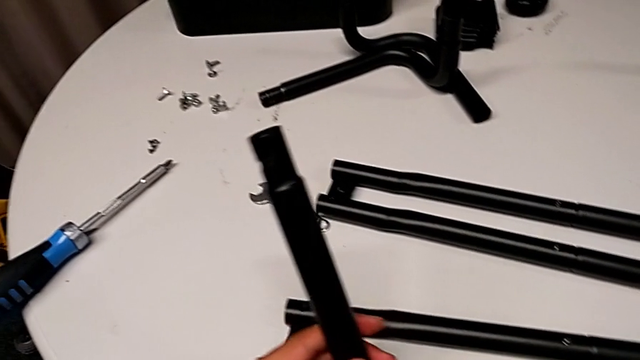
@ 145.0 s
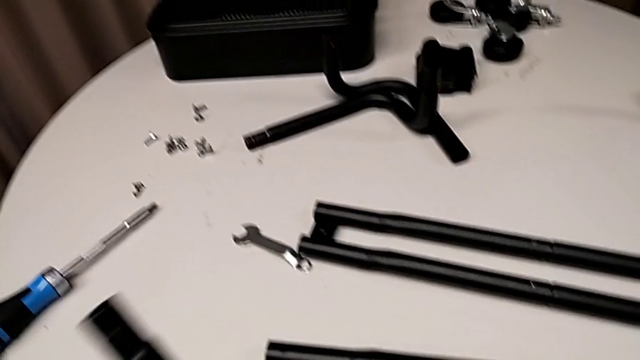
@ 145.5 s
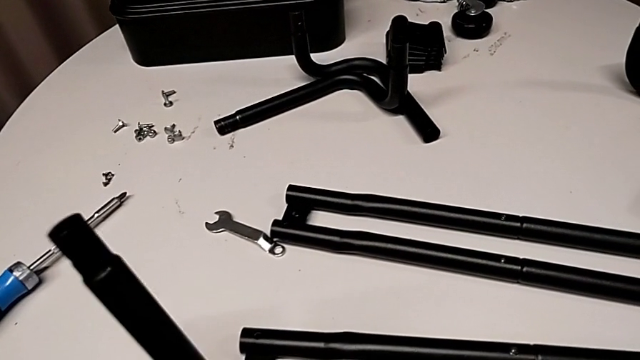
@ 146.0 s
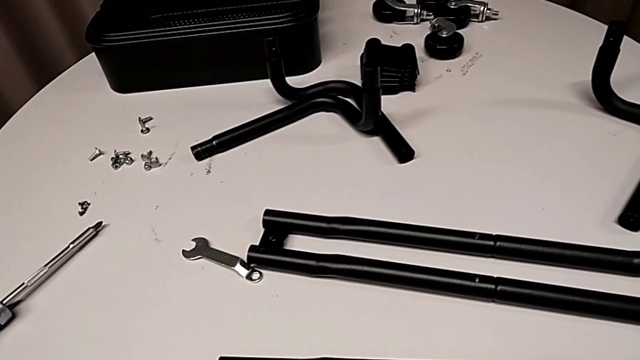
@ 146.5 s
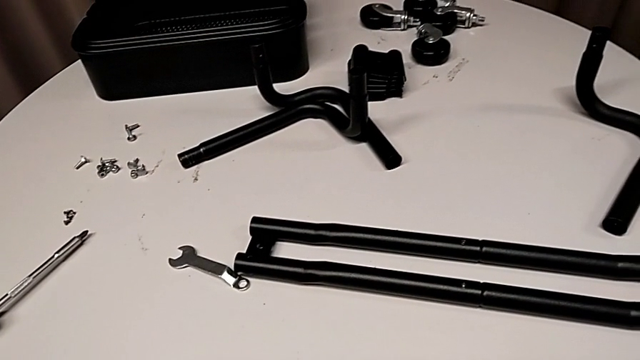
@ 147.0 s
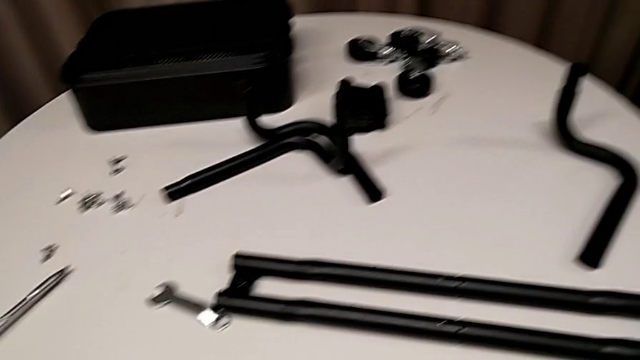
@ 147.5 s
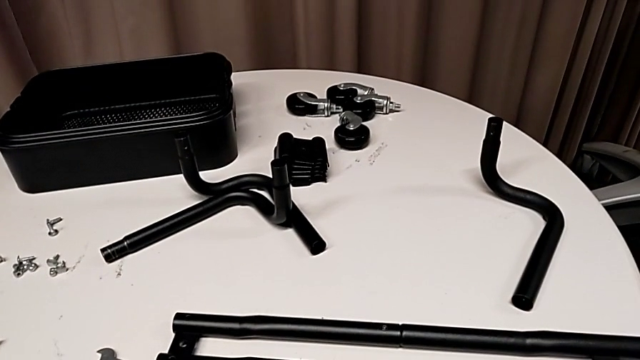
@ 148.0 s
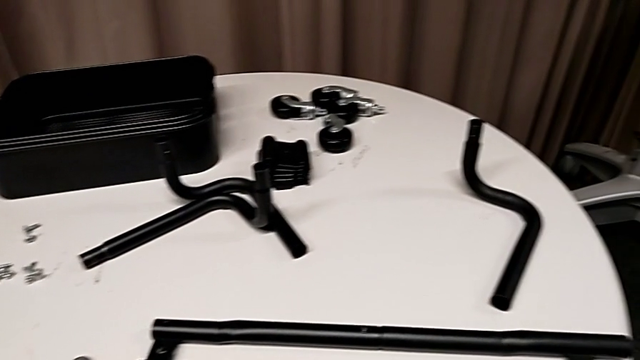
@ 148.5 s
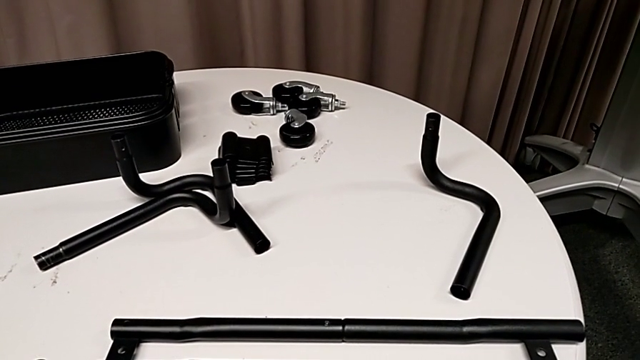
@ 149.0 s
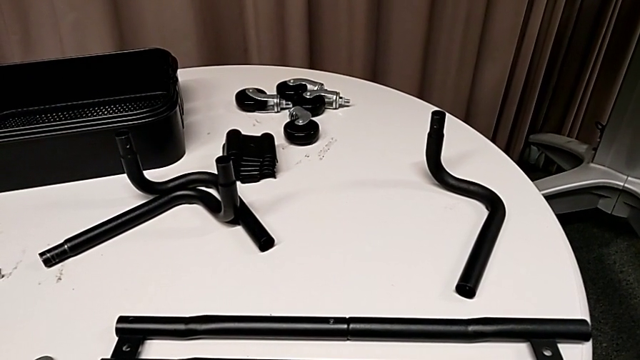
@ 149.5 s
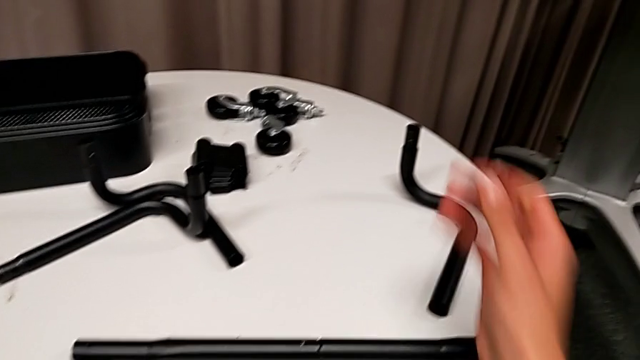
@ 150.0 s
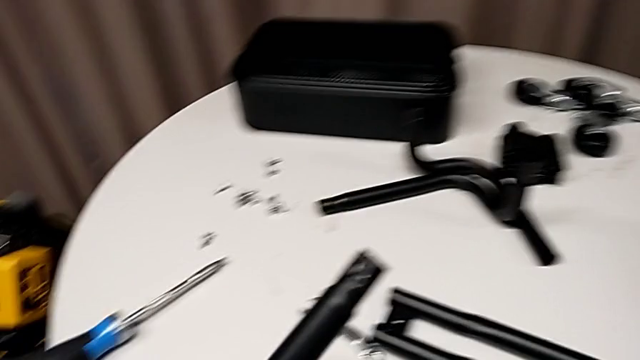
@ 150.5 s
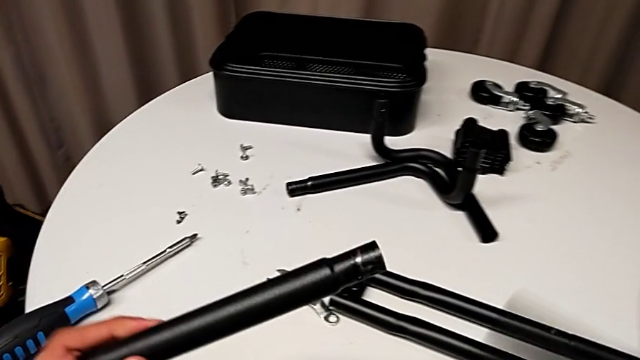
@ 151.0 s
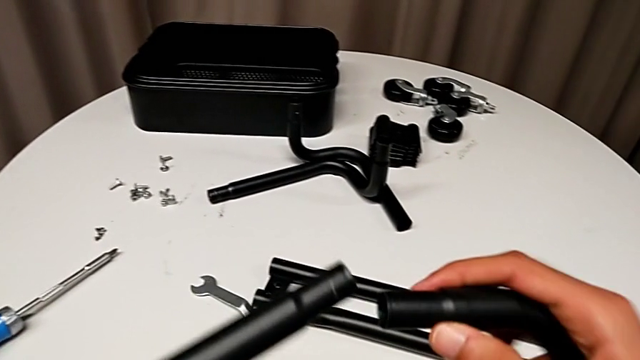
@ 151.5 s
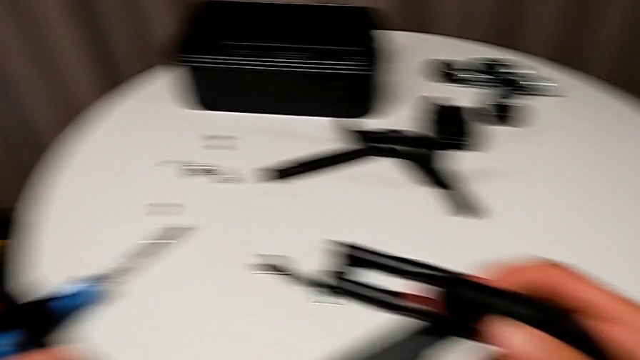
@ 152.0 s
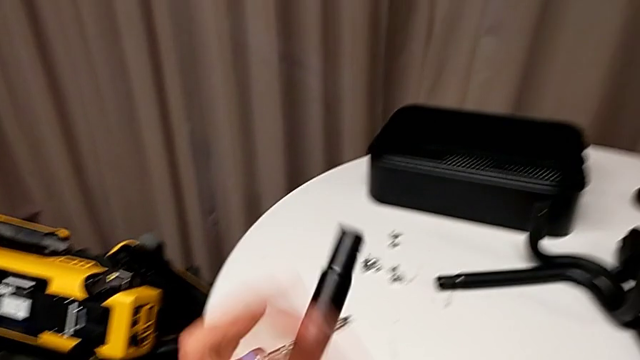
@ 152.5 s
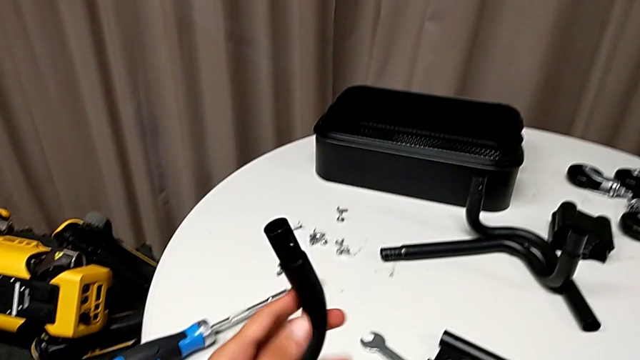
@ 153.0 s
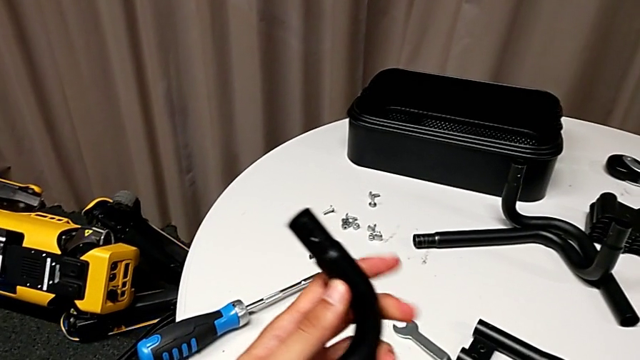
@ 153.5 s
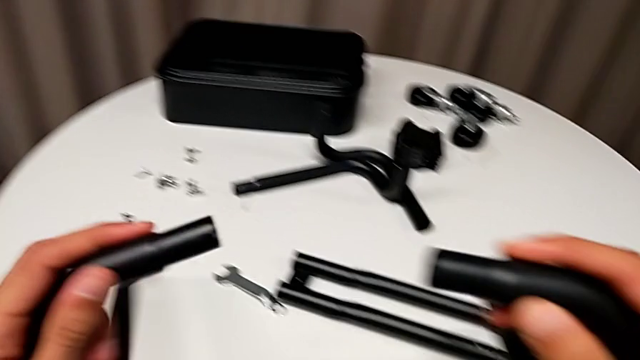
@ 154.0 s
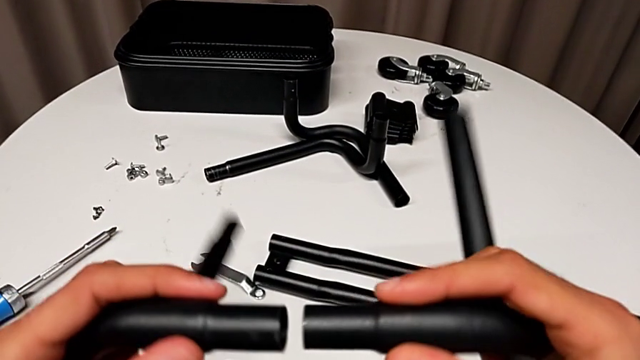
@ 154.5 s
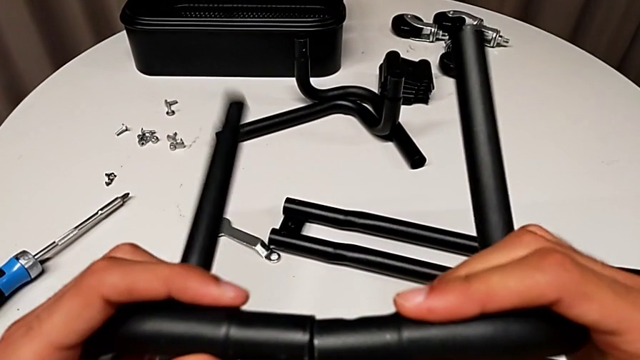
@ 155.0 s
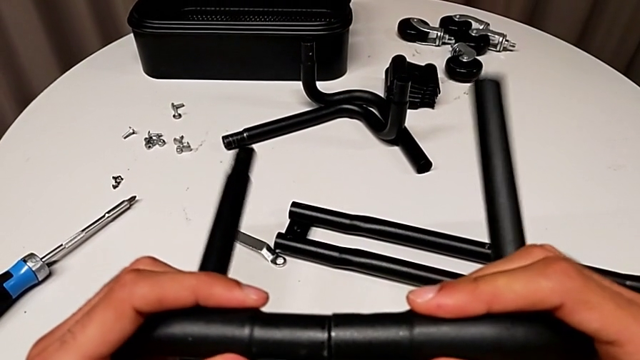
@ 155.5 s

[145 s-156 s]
The camera wearer is assembling the first half of the base frame tubes. They grab the half frame, flip the frame and align it, aligning the two wrong ends of the base frame.

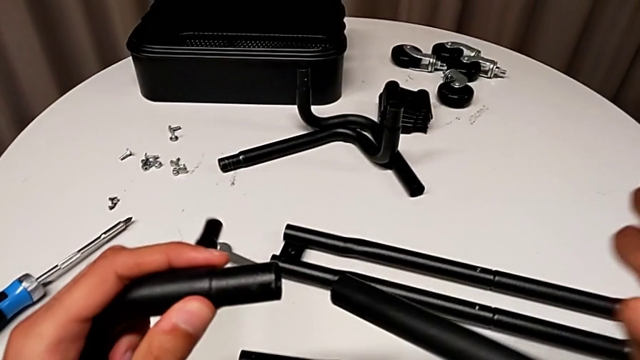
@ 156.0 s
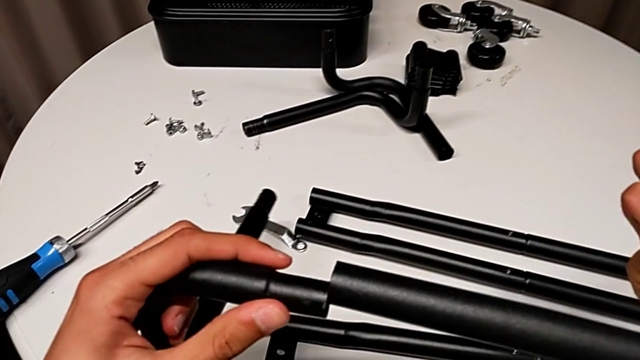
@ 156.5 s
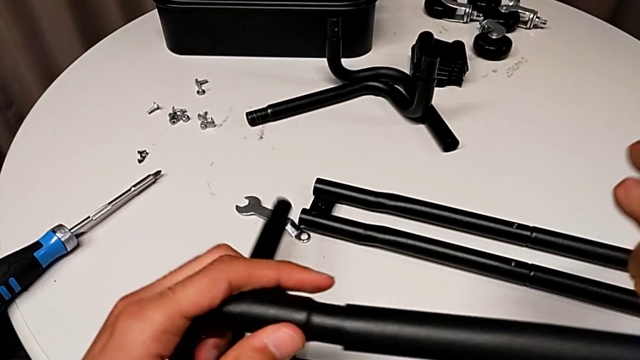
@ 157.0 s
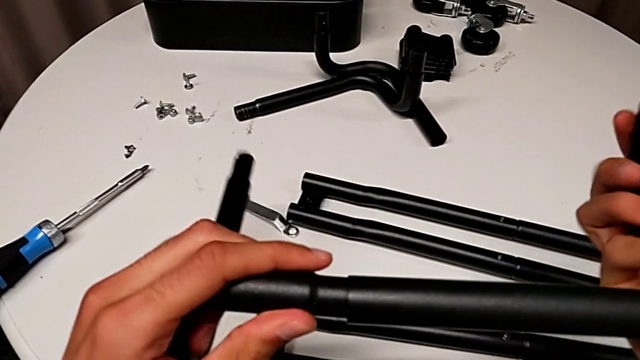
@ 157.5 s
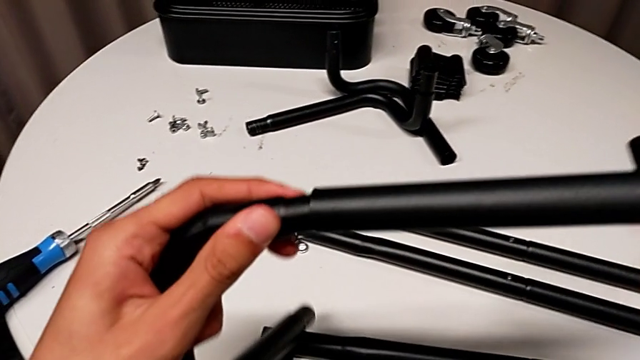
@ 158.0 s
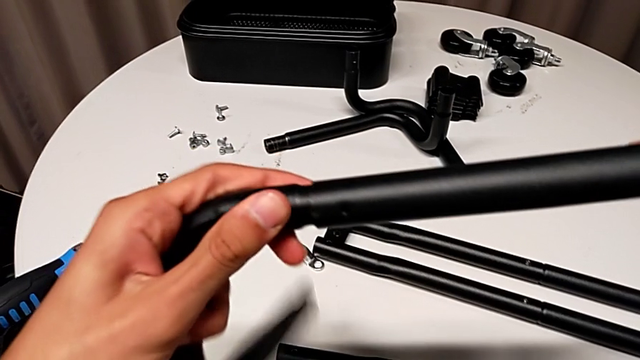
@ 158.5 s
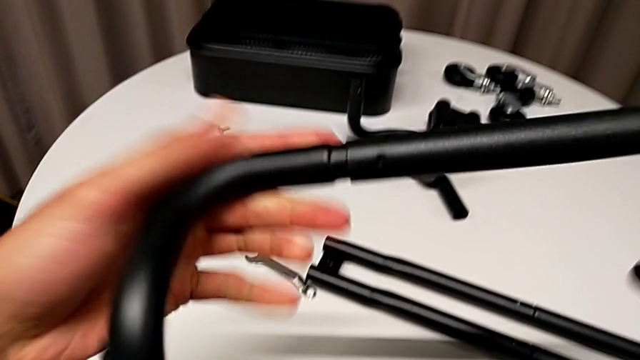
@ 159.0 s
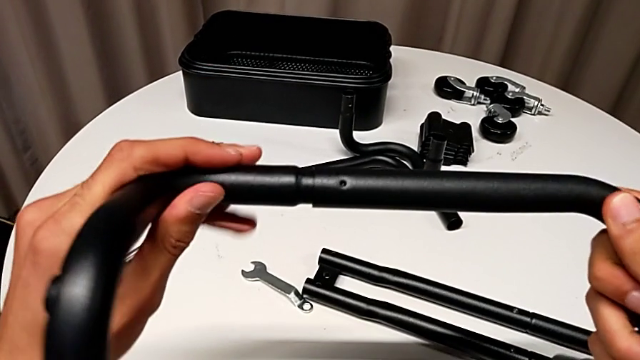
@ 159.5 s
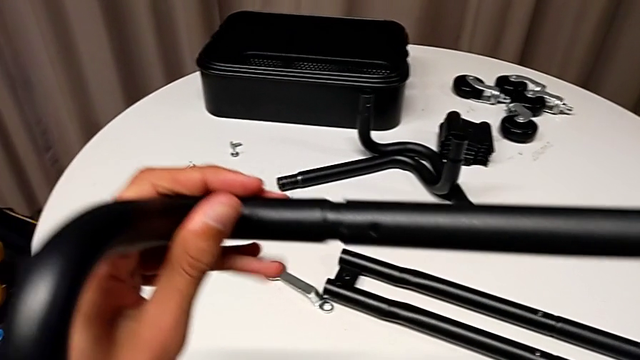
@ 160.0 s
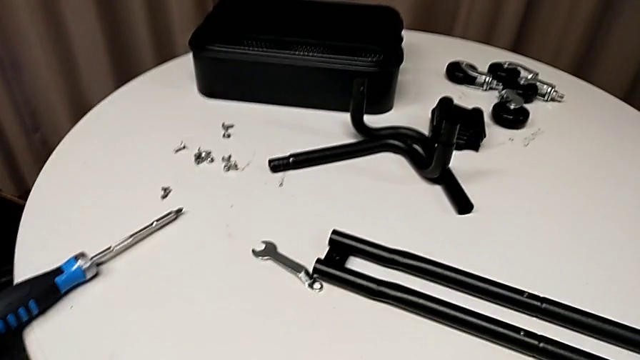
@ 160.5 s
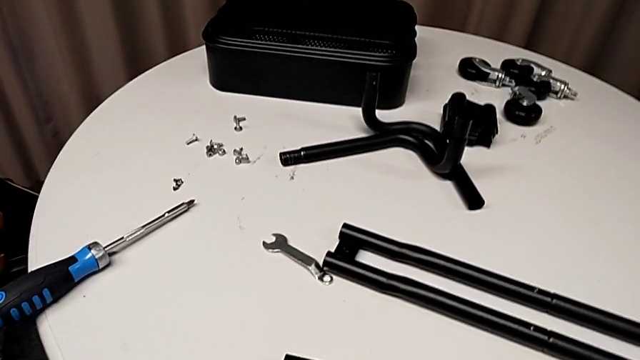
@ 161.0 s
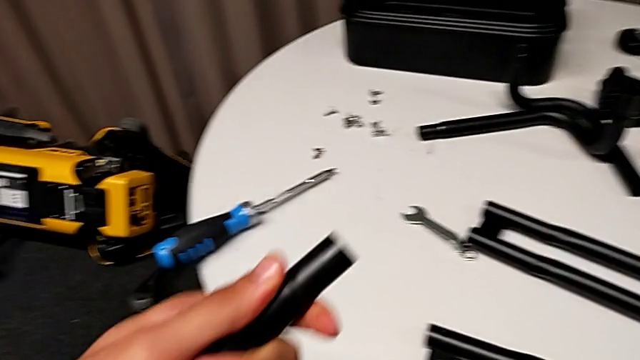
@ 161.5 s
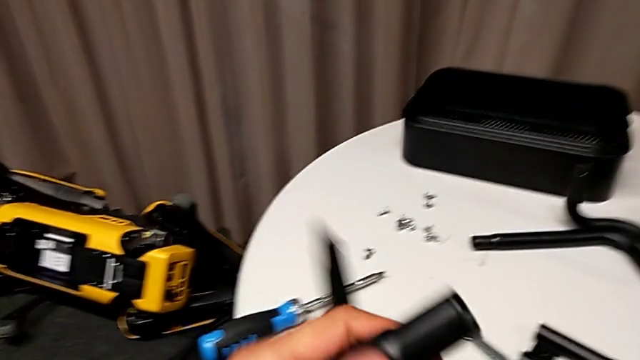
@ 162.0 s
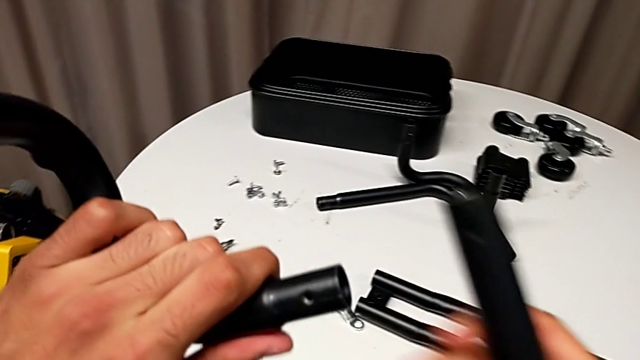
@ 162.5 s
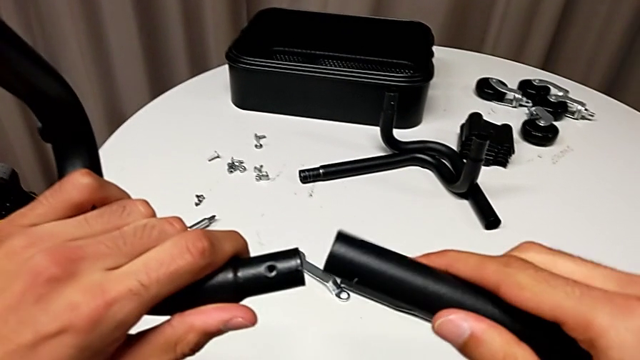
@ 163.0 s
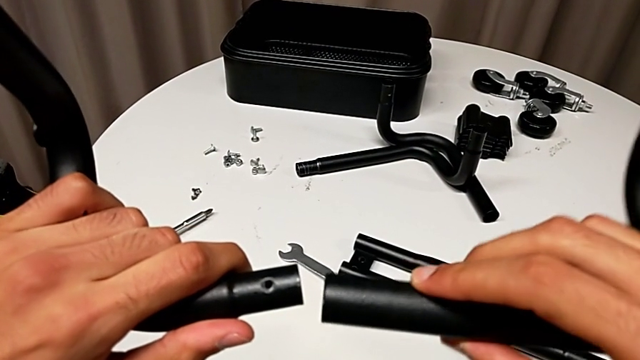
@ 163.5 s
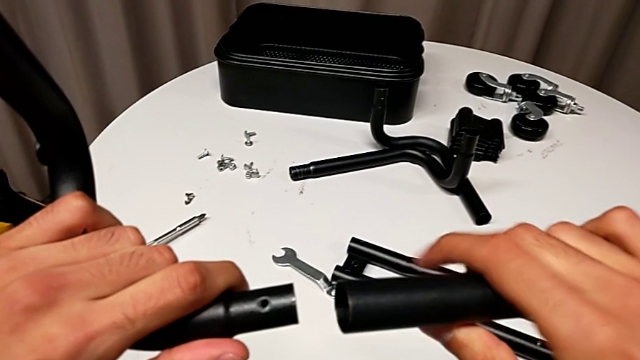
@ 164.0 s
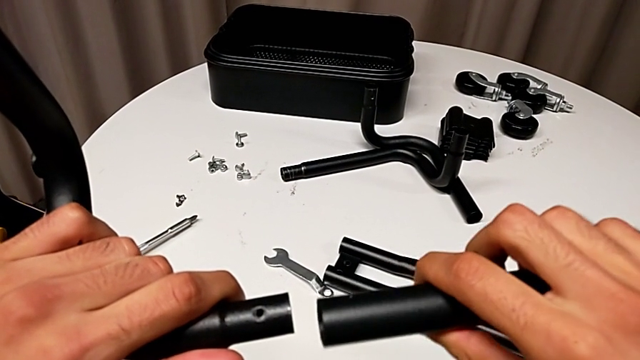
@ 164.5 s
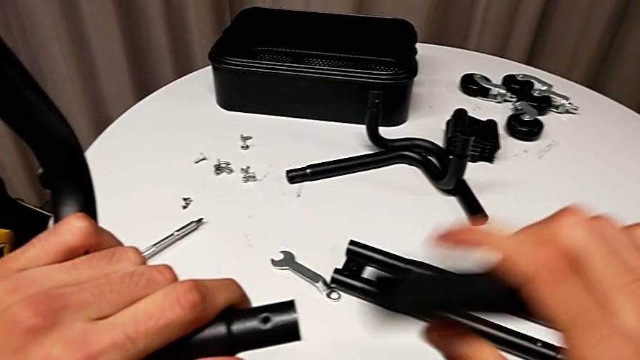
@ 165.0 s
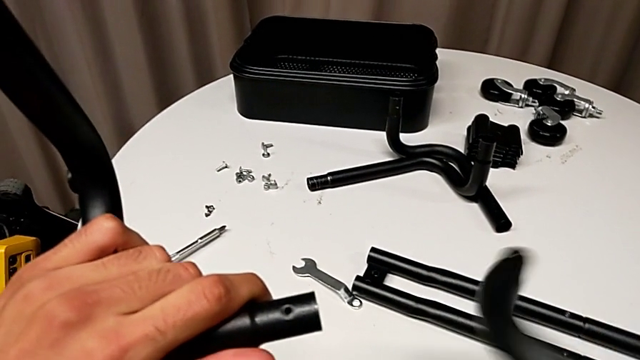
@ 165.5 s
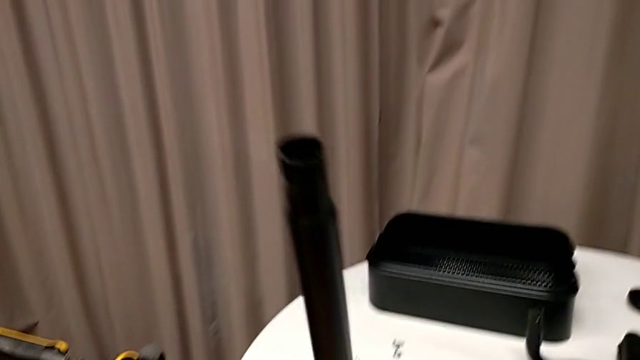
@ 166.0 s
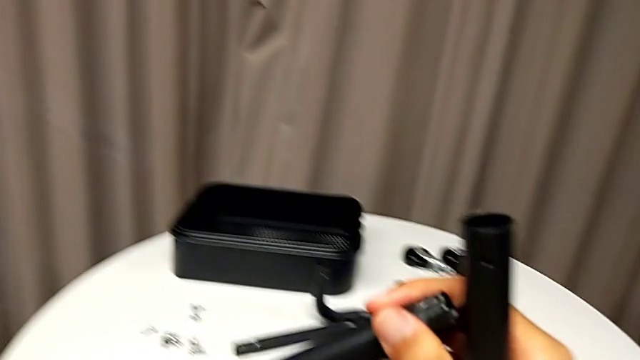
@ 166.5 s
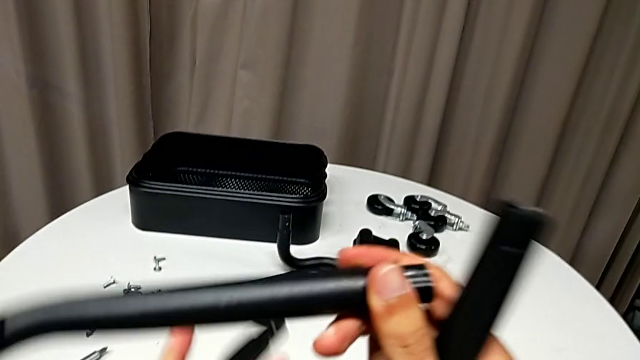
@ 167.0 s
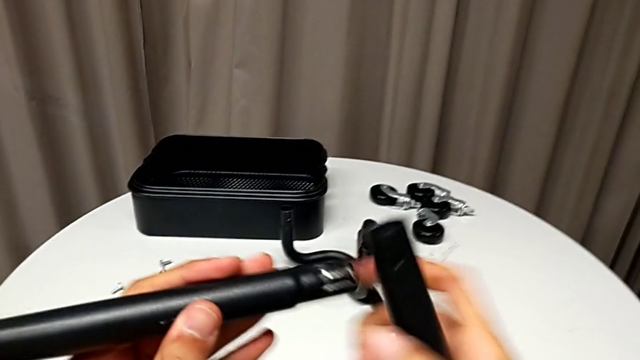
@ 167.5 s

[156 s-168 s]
The camera wearer is assembling the first half of the base frame tubes. They assemble the frame, rotate it and disassemble it, wrongly approach the half frame, aligning the wrong base frame sides, and flip it.
